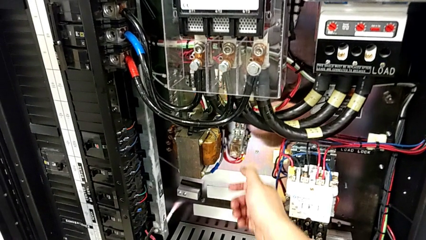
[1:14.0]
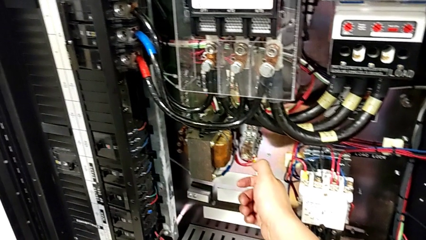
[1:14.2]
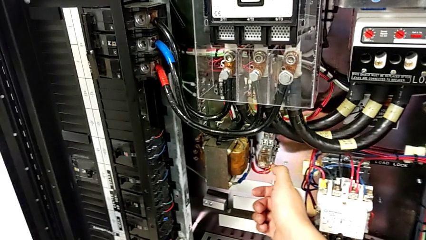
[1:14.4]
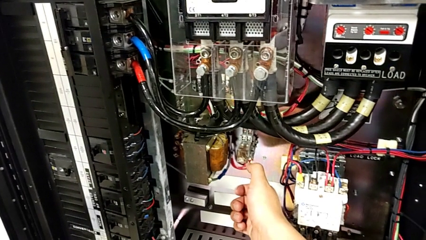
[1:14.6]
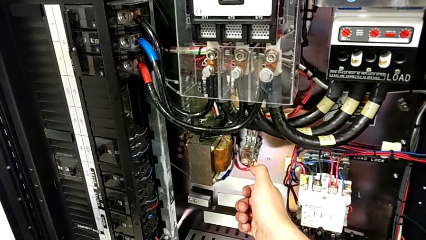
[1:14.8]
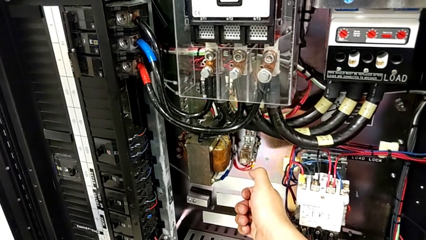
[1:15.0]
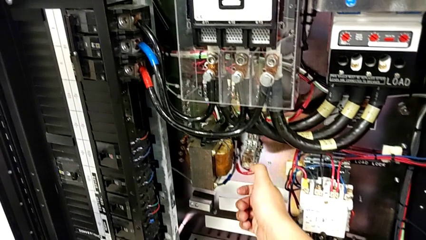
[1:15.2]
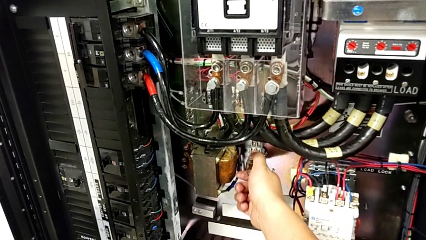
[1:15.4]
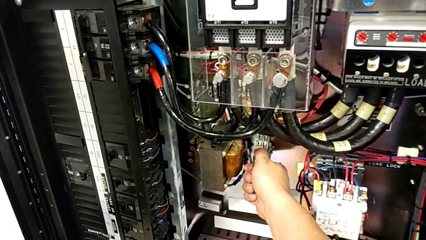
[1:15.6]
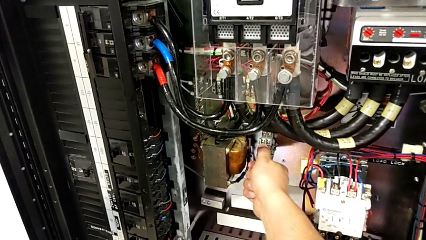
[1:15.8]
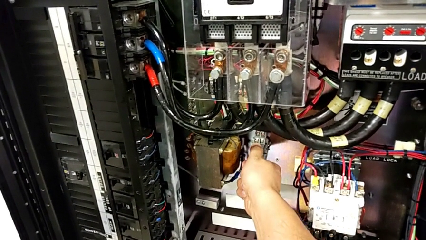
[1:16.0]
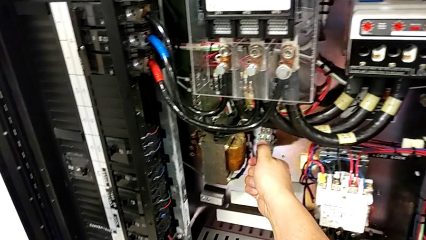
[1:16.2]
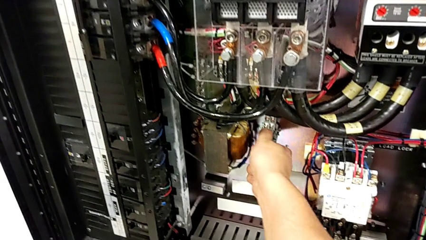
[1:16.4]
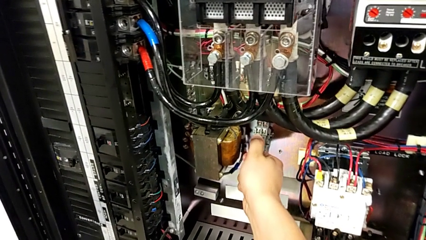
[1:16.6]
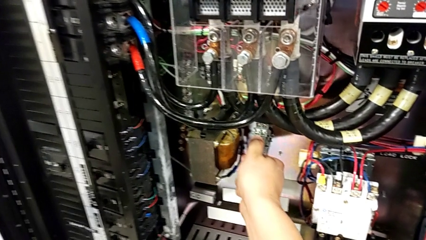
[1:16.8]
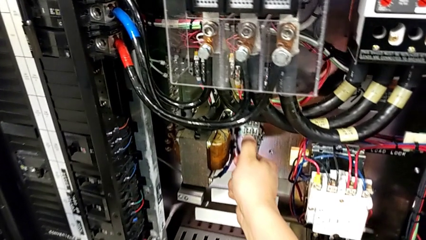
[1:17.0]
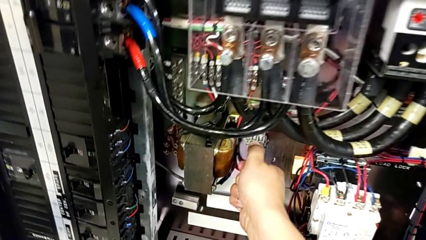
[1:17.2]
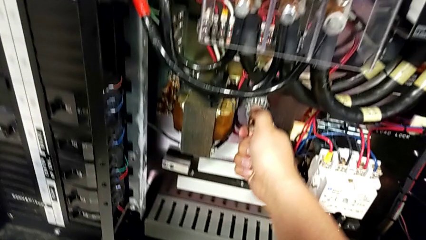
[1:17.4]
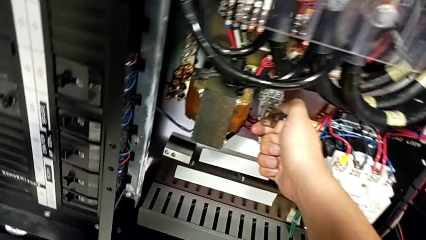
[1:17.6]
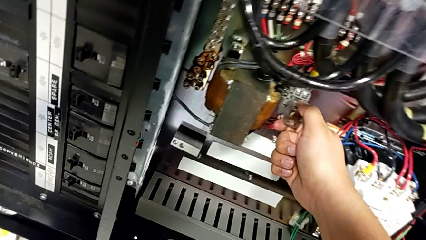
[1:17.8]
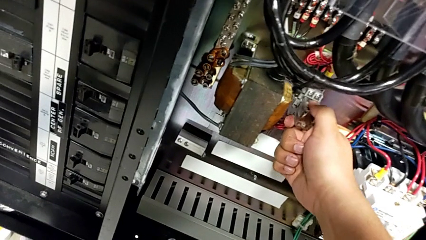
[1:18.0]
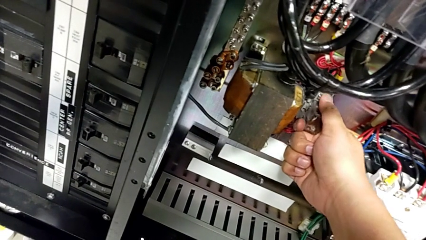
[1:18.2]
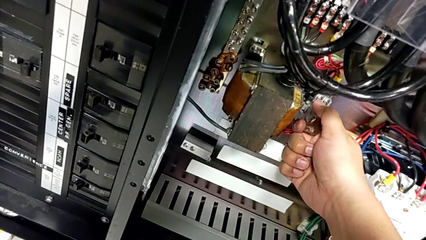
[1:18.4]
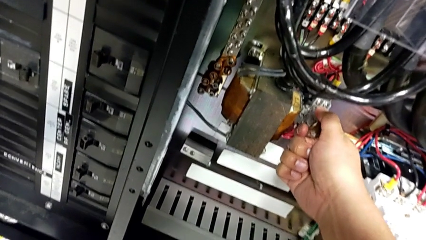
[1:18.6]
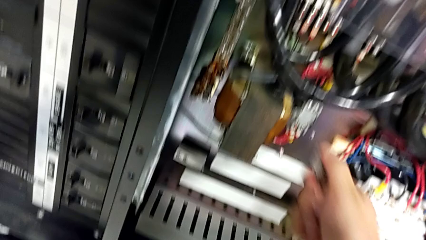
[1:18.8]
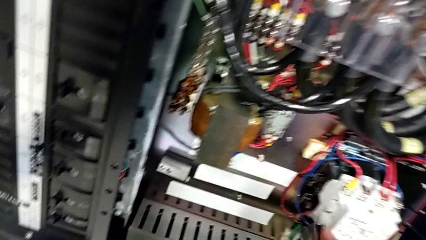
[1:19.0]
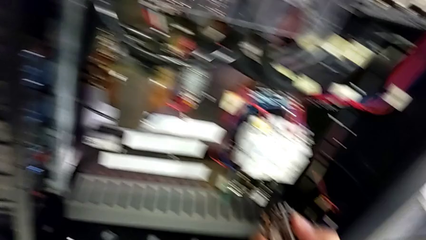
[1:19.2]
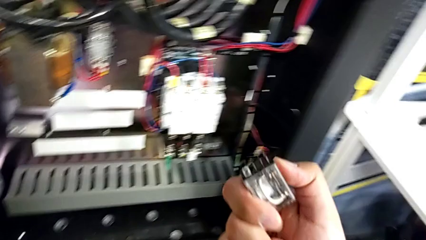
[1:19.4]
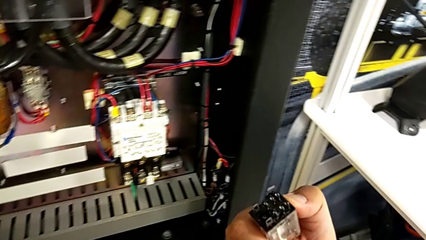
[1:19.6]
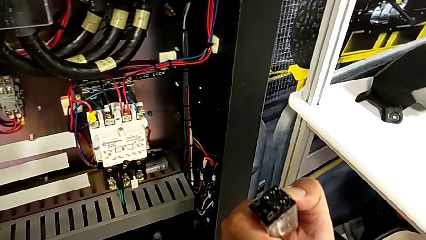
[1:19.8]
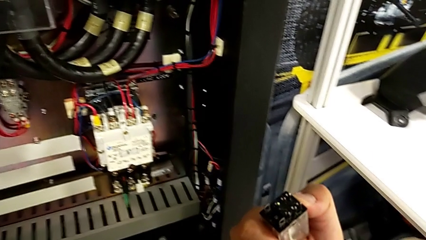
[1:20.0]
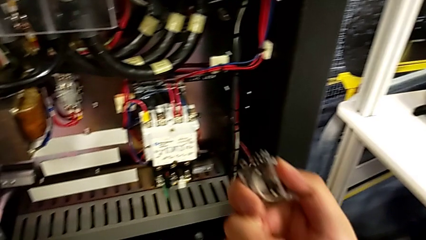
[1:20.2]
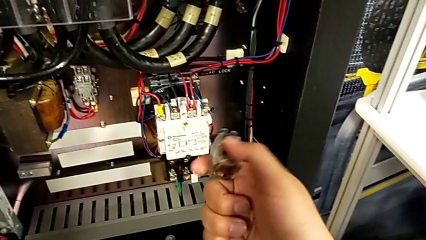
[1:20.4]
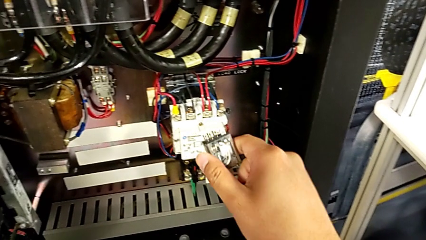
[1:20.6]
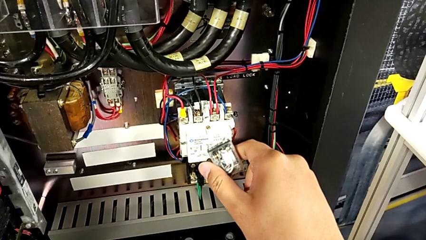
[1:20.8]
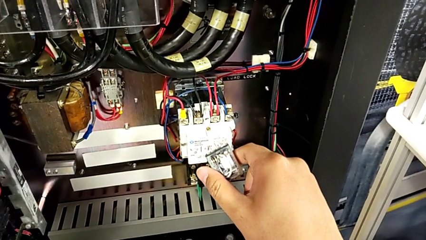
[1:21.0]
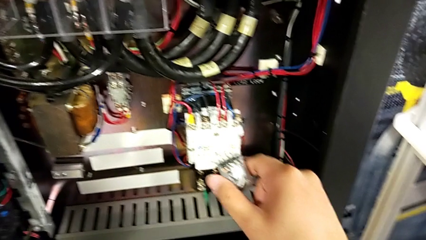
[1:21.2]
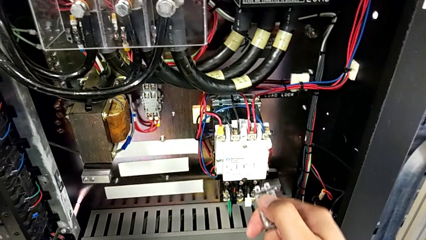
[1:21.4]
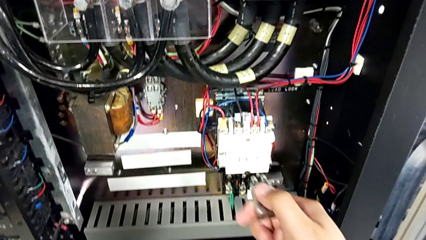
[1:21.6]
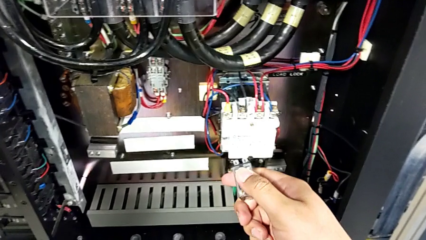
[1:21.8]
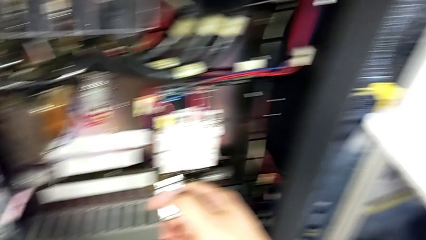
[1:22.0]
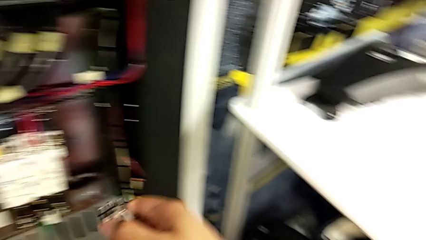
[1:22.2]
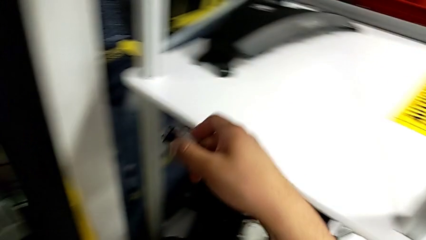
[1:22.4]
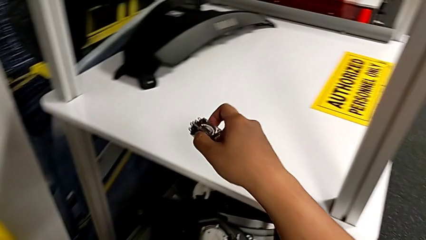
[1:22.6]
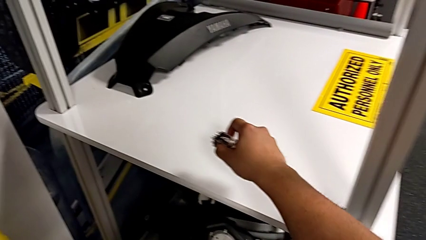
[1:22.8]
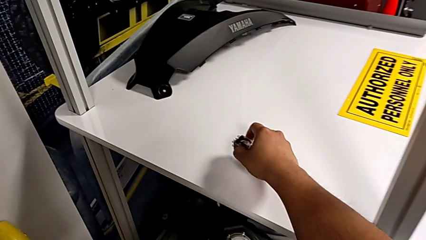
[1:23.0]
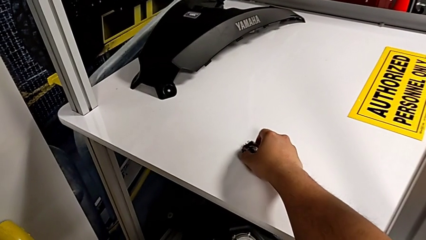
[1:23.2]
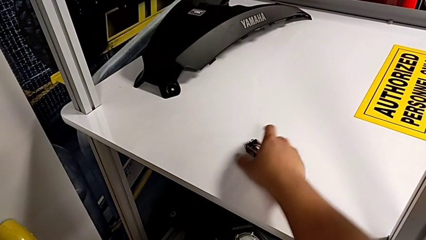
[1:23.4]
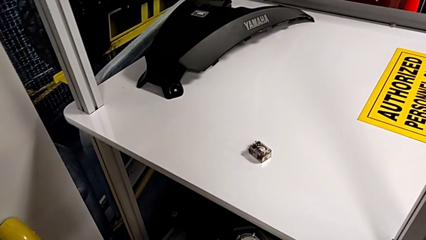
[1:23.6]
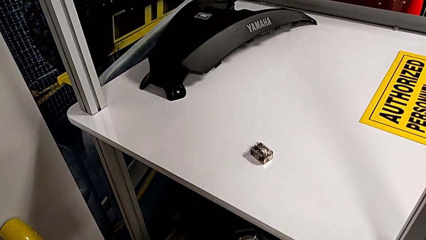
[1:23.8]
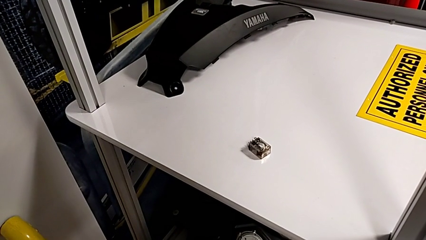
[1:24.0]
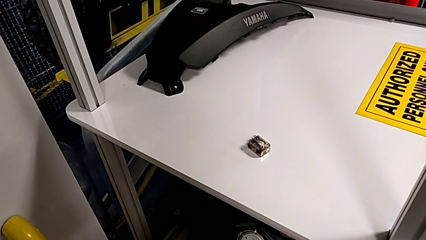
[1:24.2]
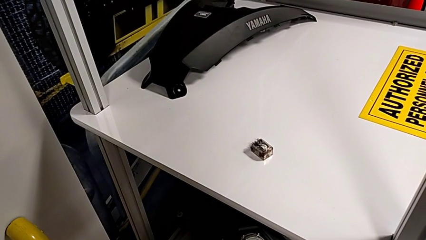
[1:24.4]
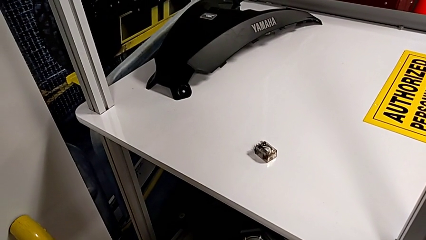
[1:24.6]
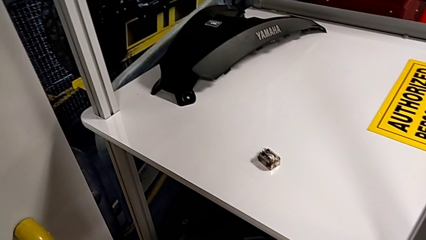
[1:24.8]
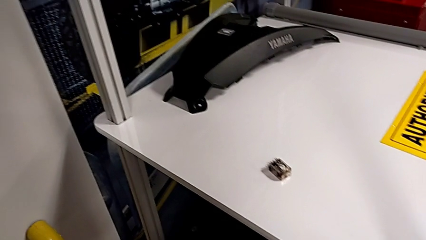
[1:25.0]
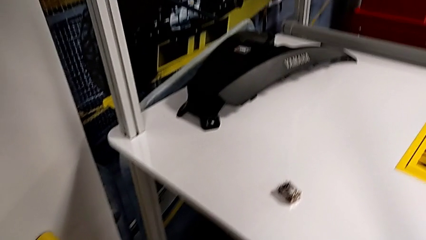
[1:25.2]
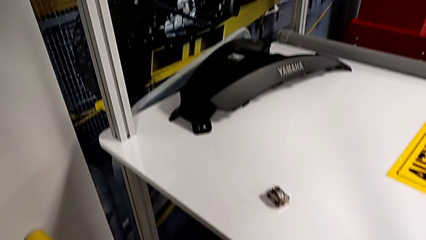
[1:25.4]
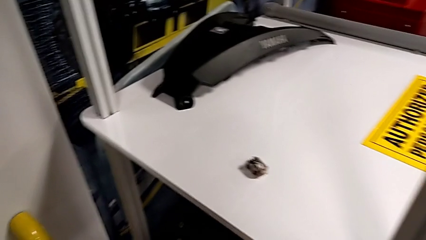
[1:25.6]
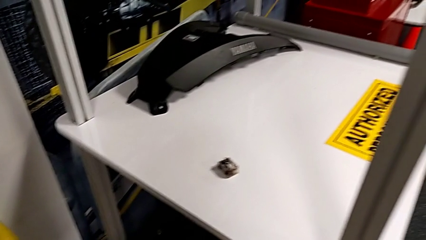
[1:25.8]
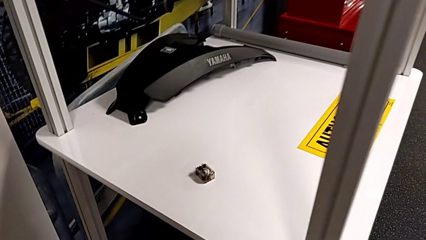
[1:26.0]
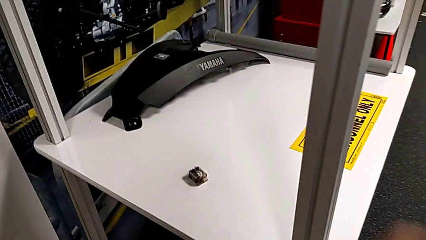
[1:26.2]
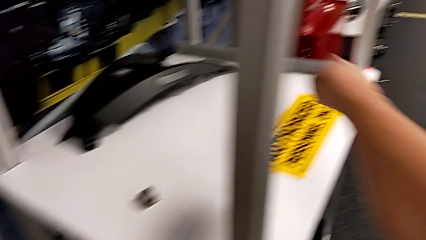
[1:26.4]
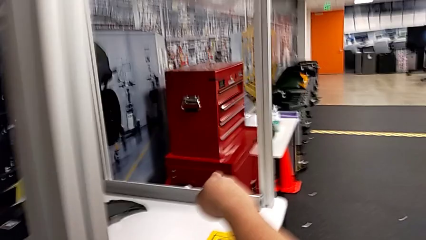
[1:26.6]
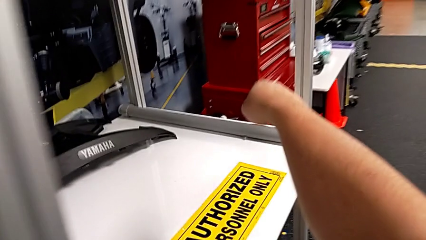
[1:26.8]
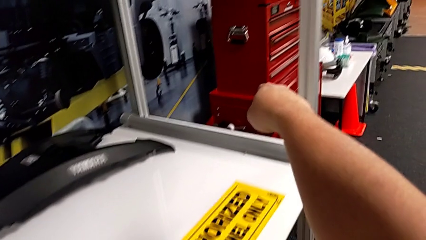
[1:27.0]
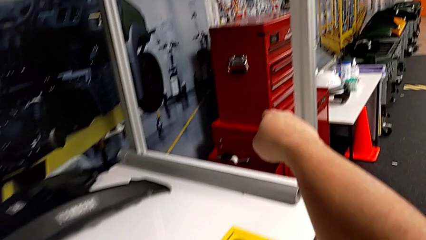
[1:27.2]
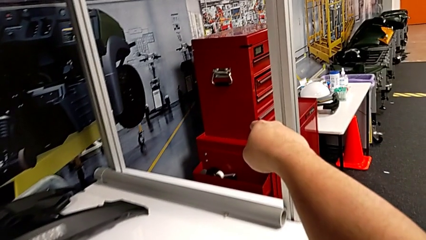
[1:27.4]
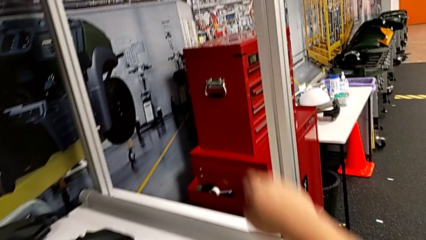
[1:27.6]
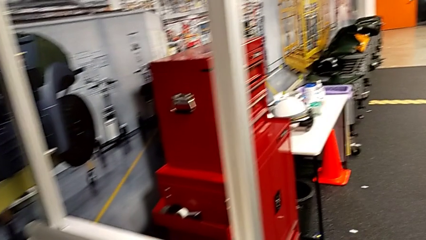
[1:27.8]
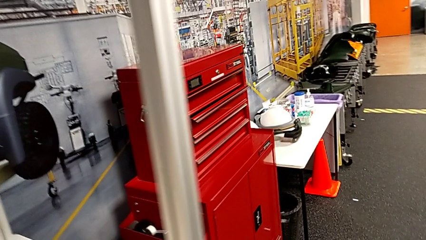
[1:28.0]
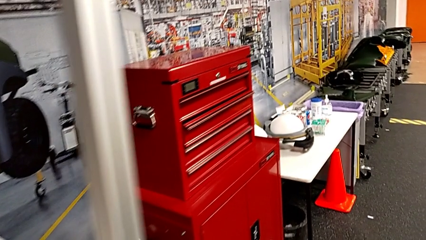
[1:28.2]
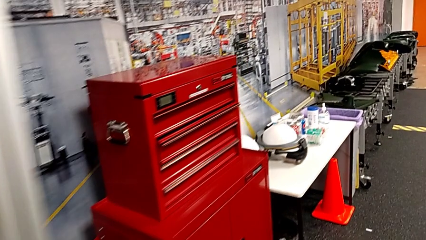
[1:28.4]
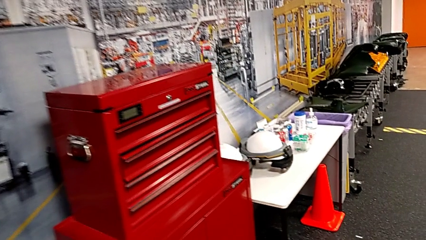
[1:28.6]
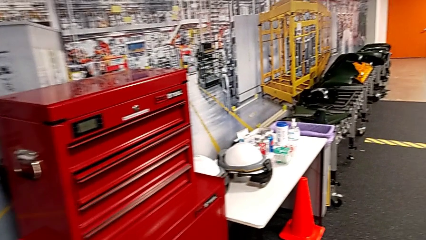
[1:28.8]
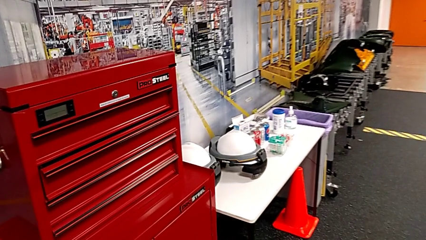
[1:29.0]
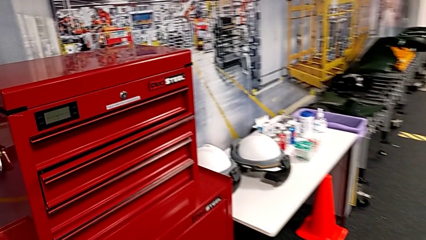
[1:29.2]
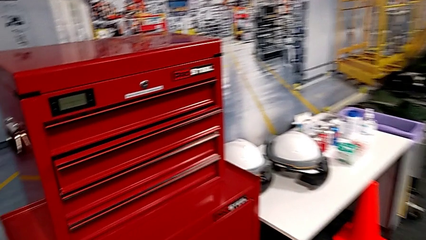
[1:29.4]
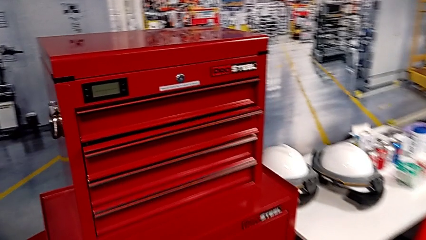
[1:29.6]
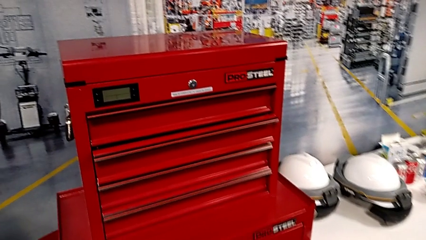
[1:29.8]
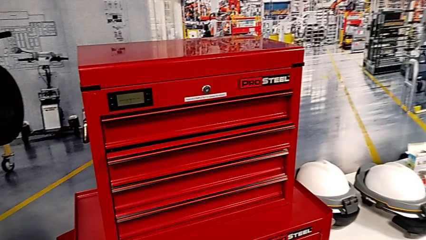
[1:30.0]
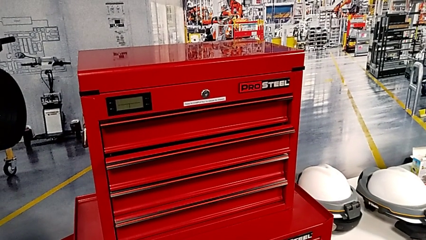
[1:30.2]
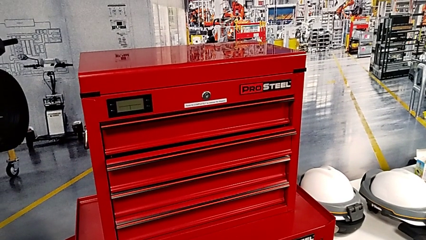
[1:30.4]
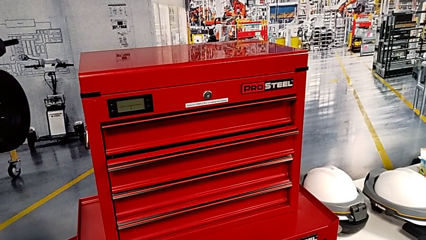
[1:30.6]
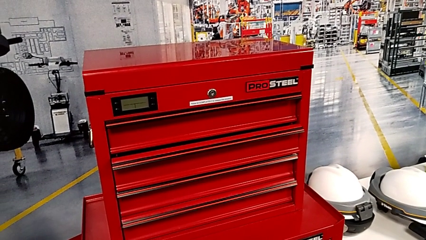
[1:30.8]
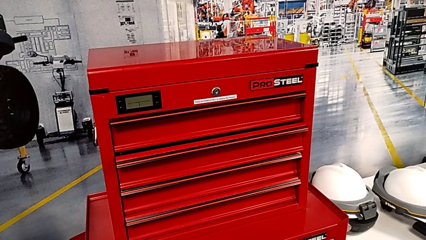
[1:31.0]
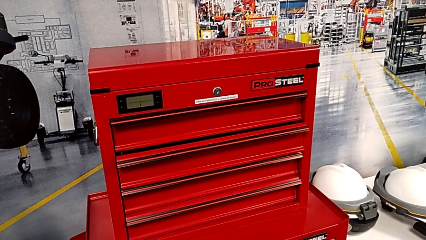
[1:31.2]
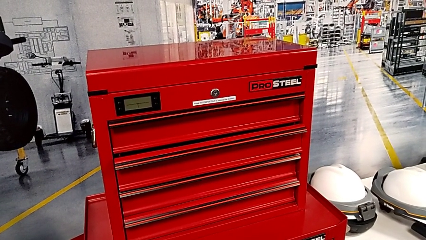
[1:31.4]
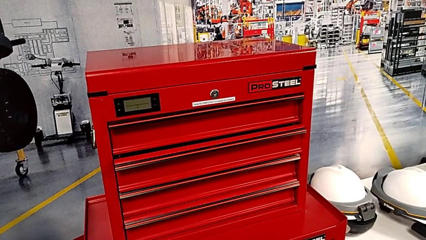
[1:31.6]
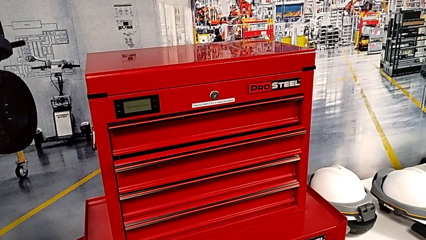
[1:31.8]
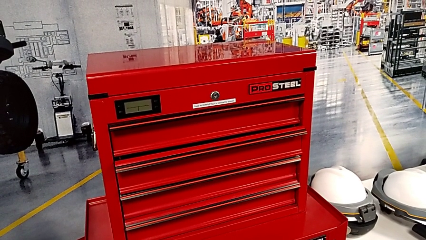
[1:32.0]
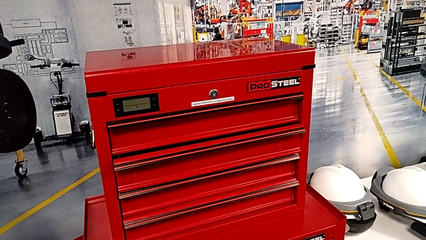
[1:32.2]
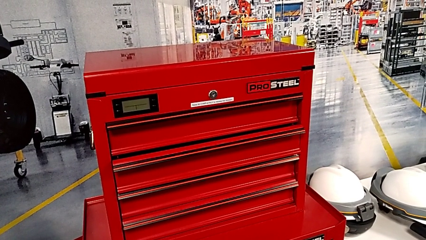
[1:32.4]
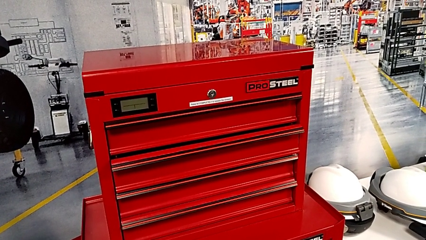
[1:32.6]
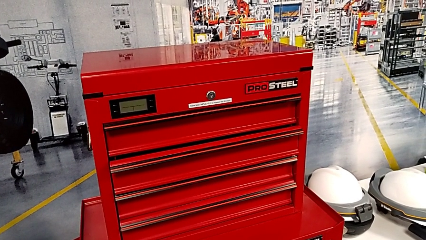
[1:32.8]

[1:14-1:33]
The camera wearer is changing the circuit breaker from the circuit breaker box. They grab the circuit breaker, withdraw it, hold it and place it.
